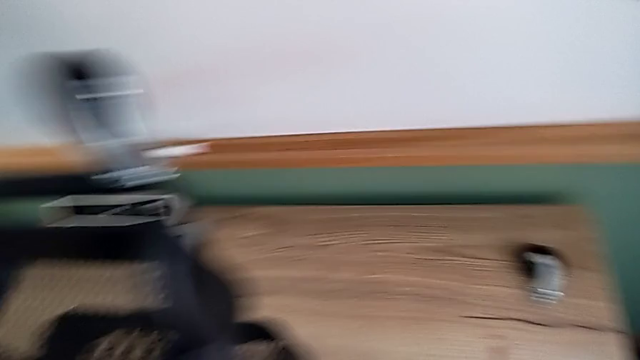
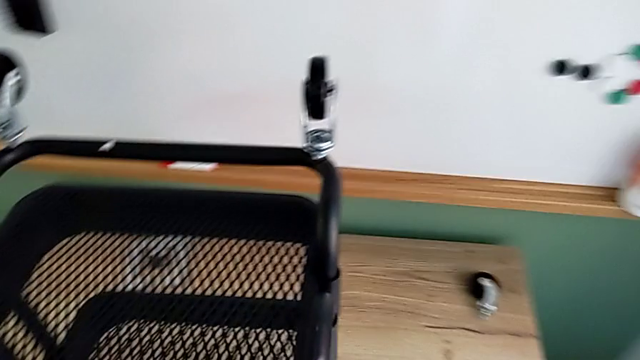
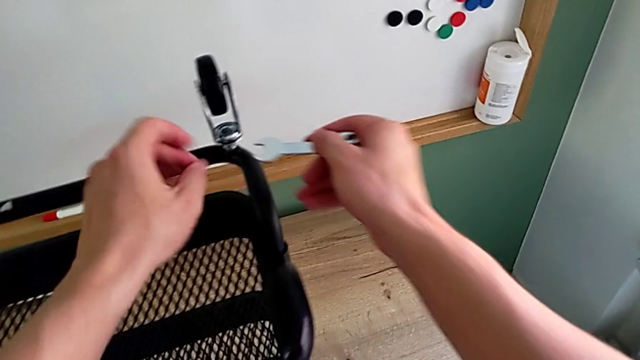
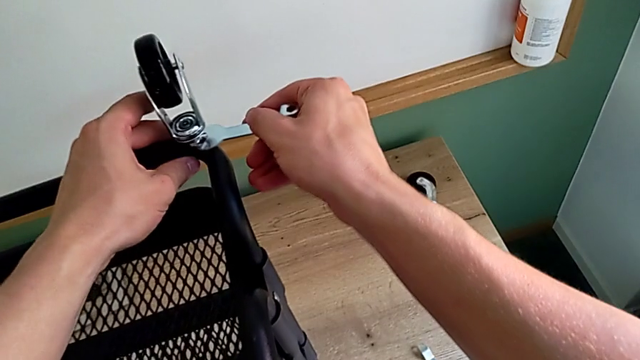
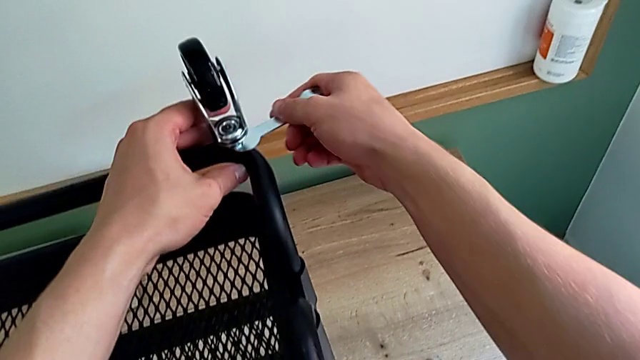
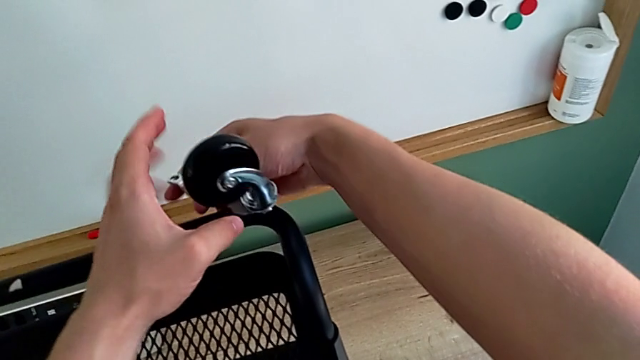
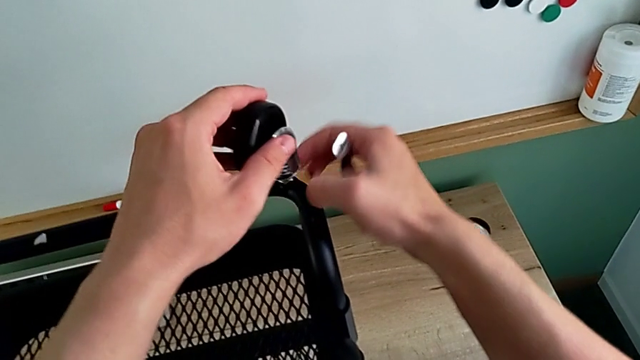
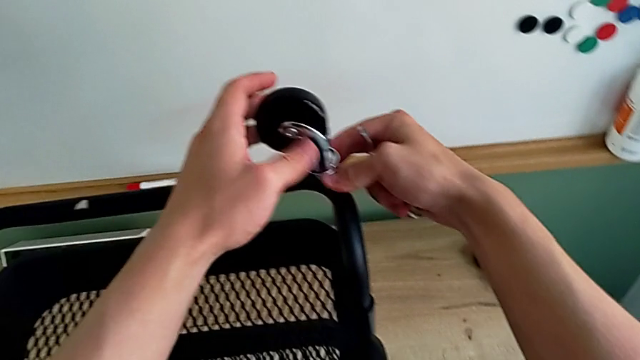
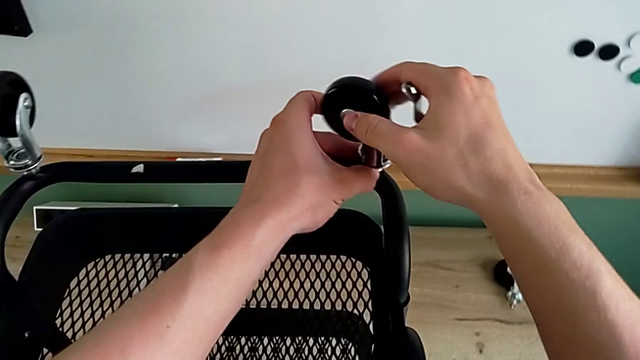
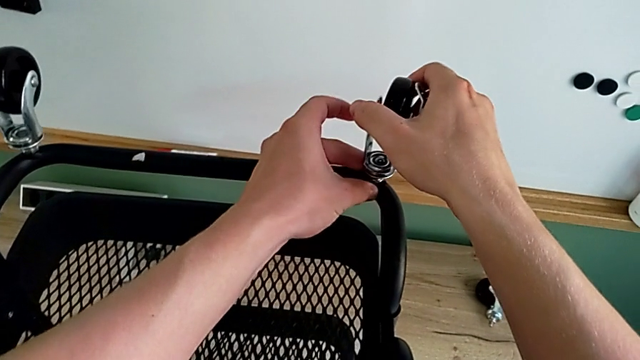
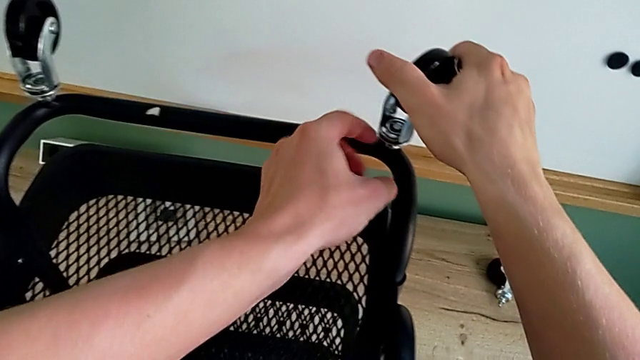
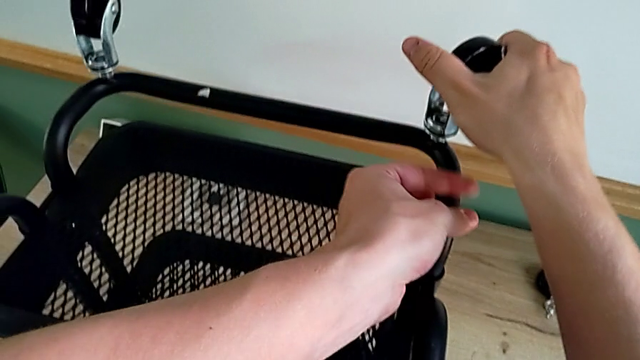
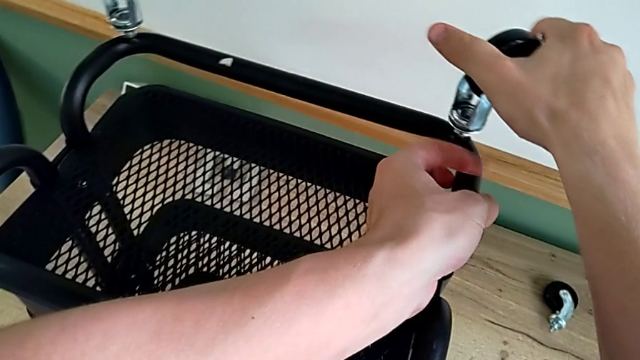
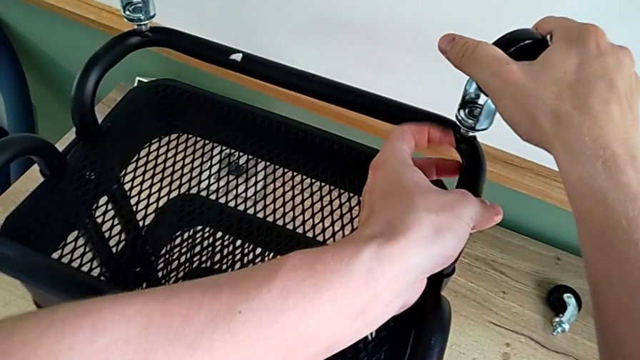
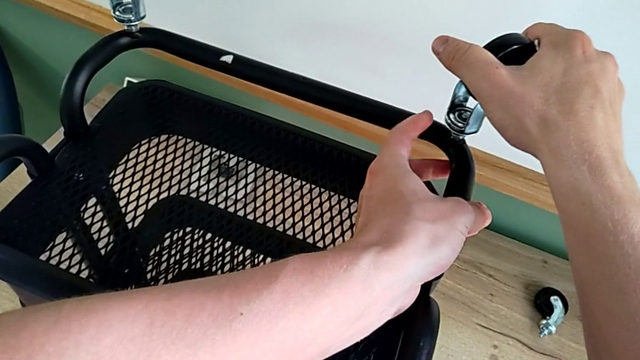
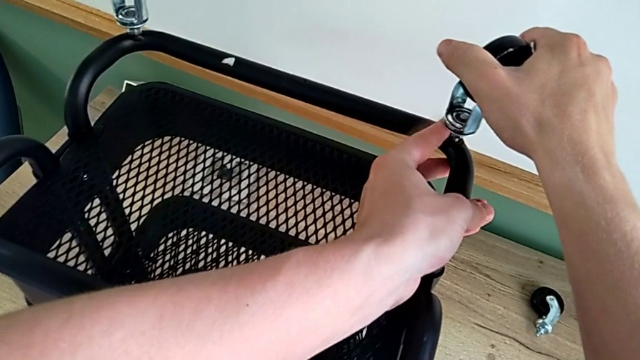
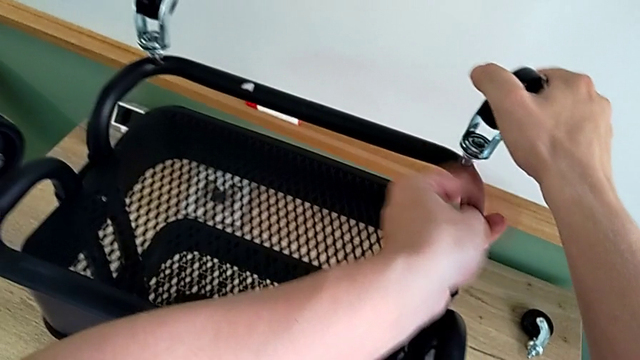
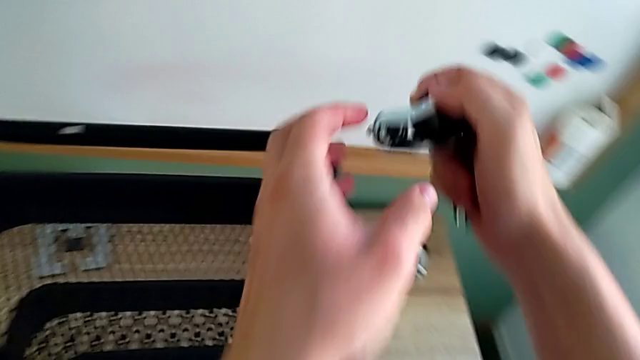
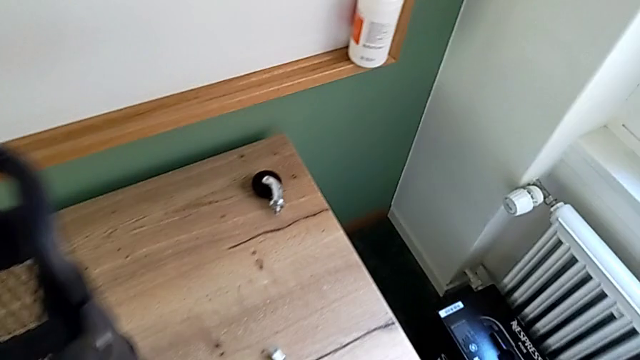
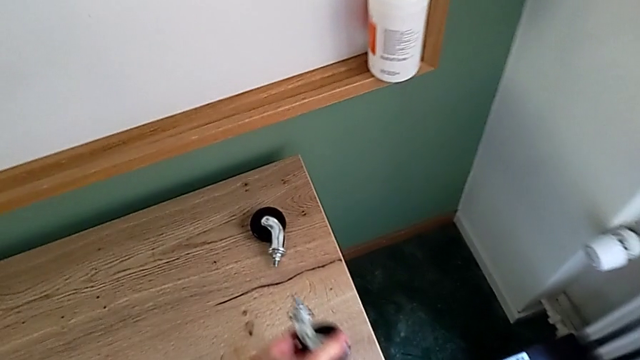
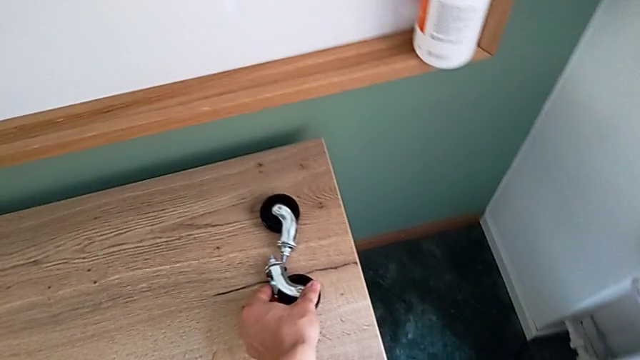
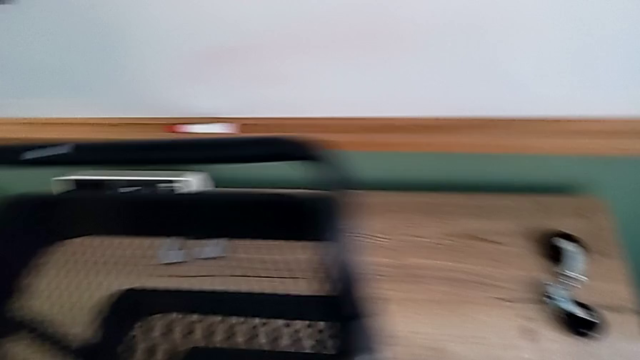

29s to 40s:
The camera wearer is disassembling the wheels of the shelf. They approach the second hexagonal wrench, insert it, rotate it, unscrew the second wheel, disassemble it and place it.

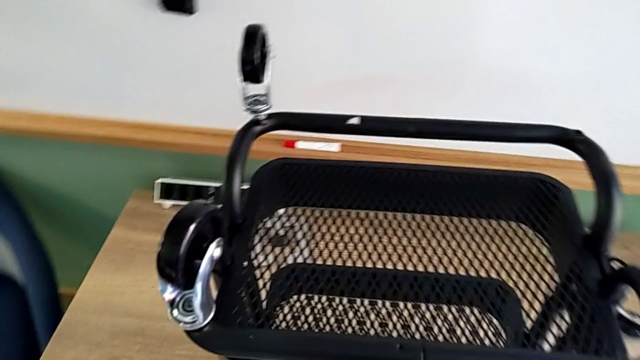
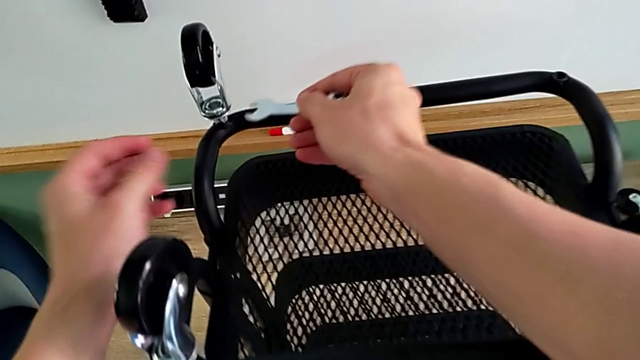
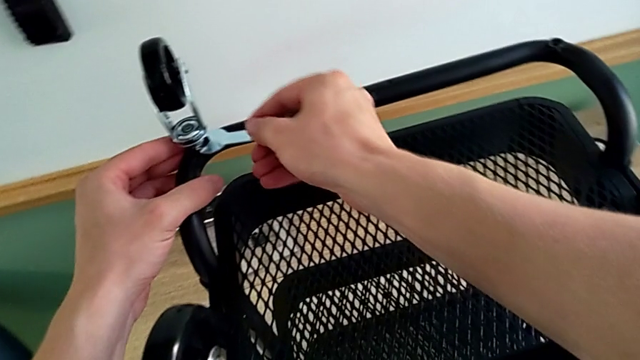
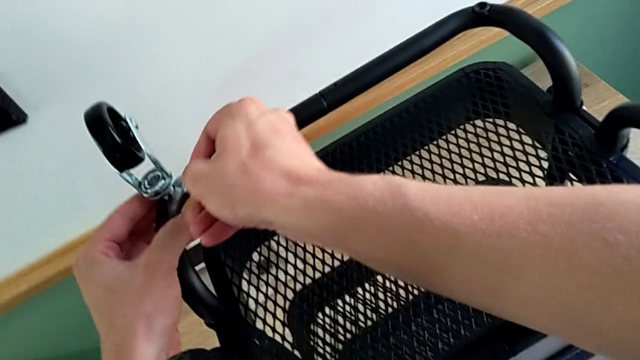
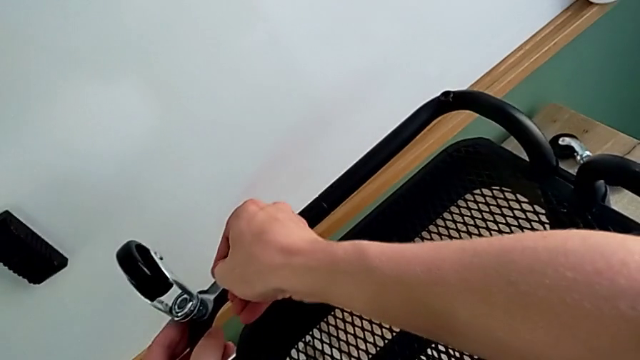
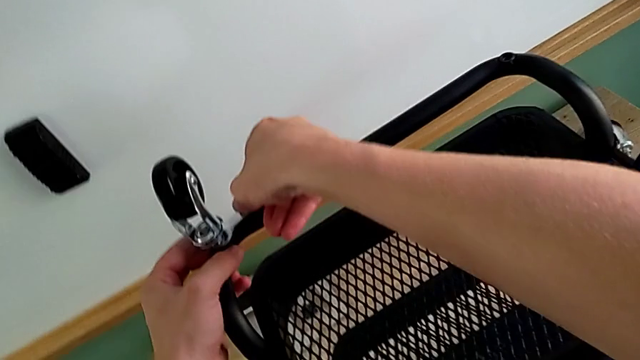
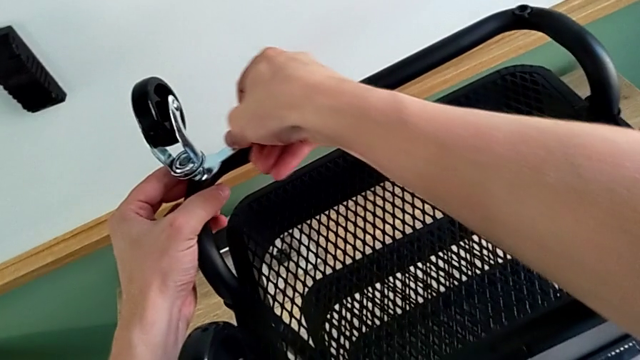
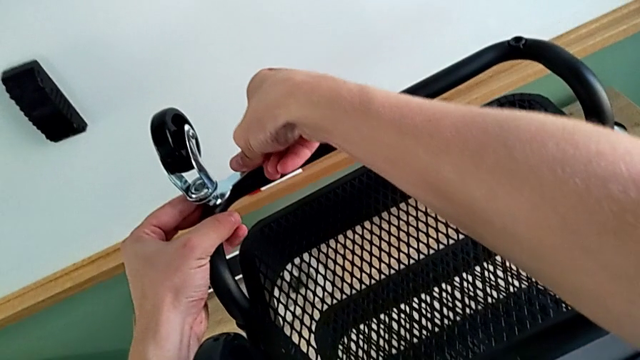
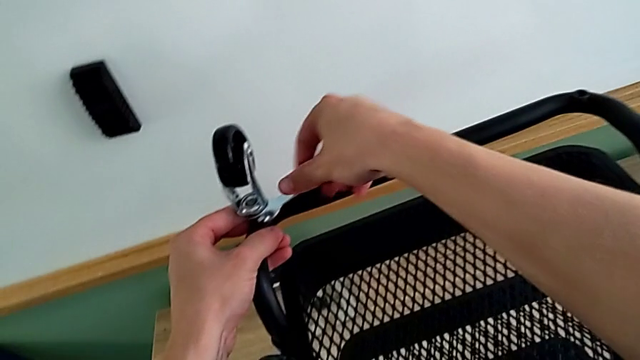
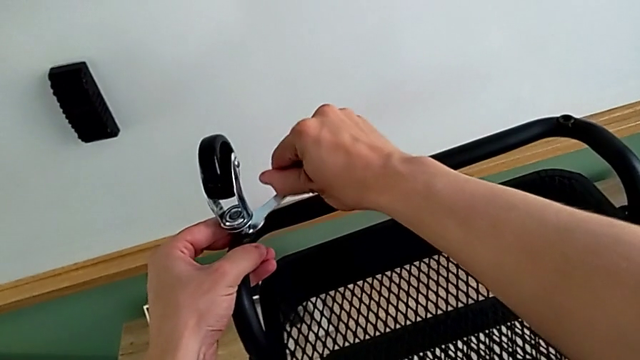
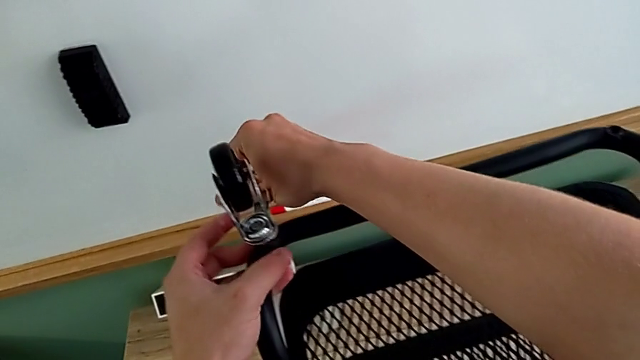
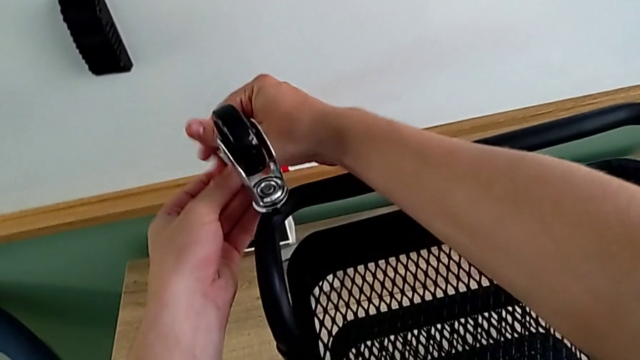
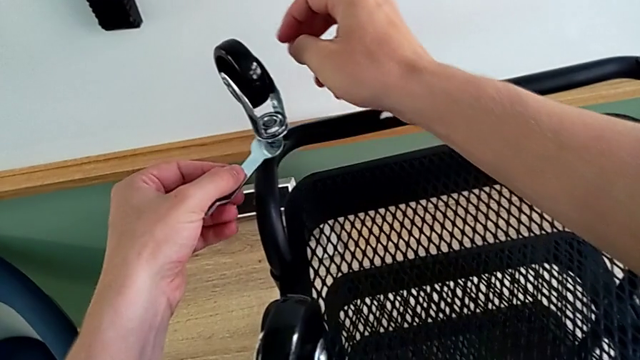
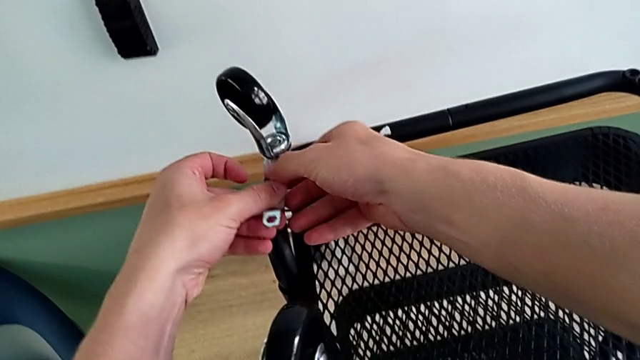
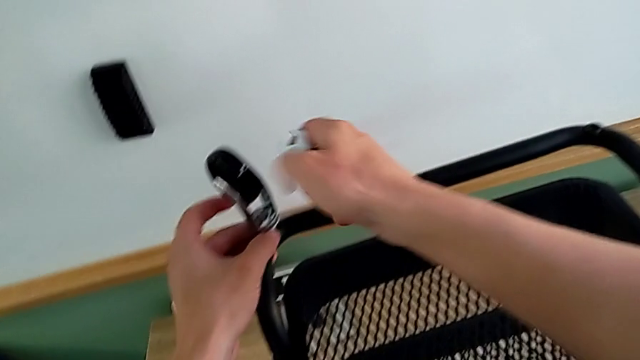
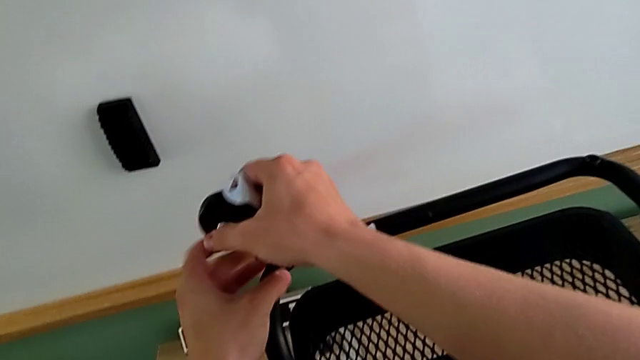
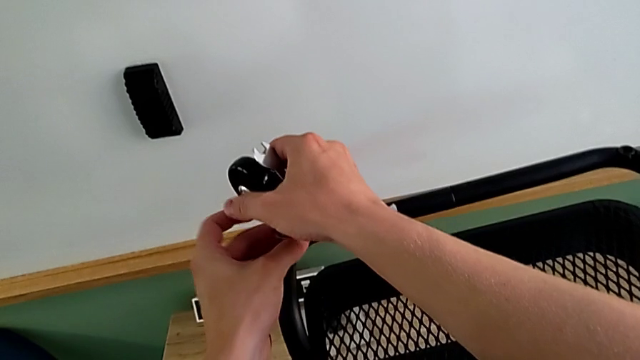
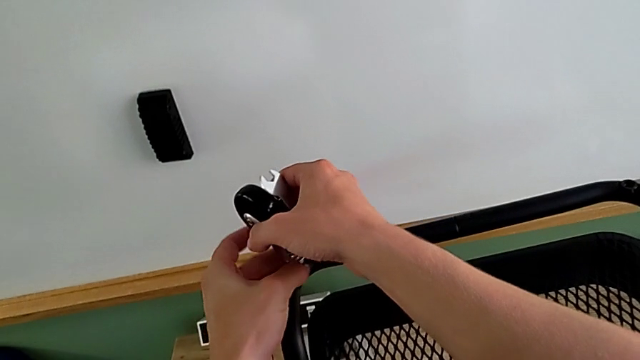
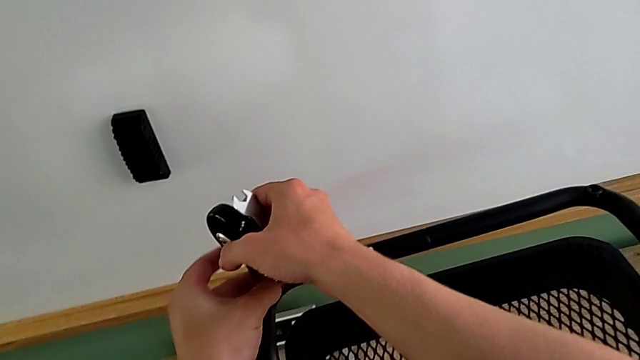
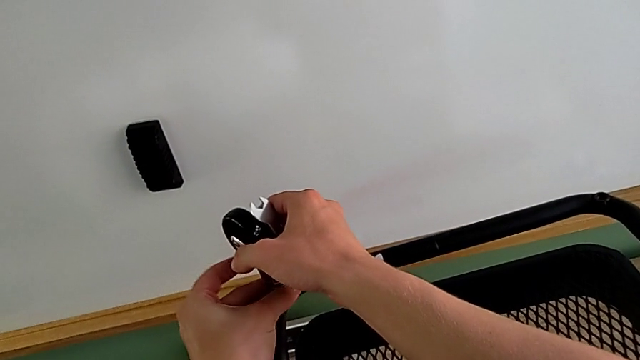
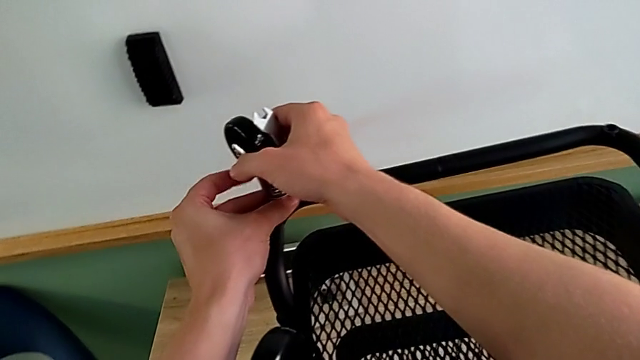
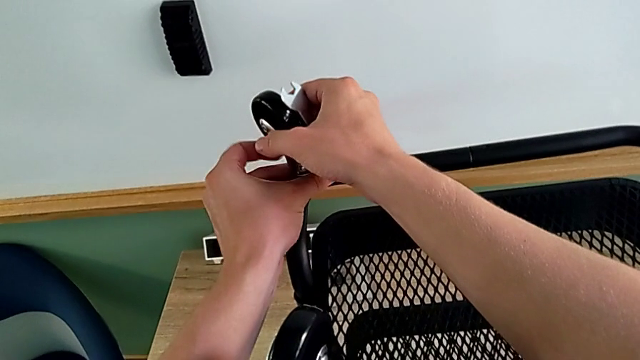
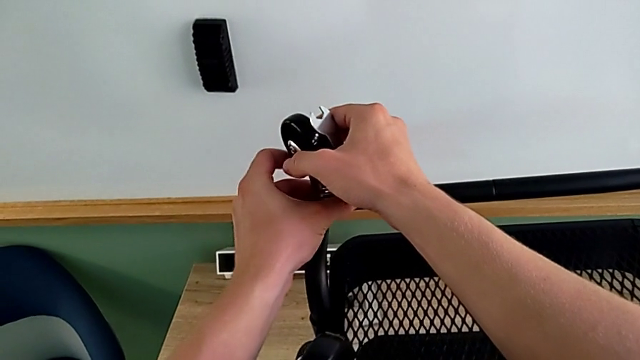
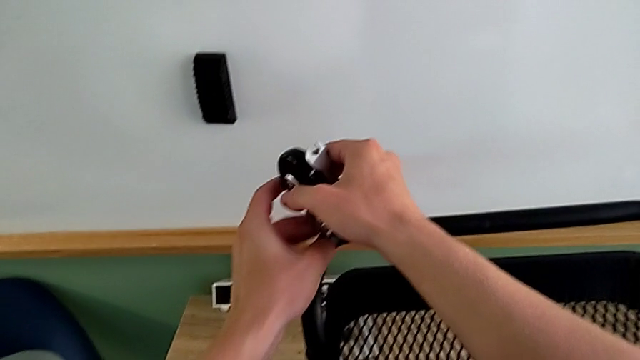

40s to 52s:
The camera wearer is disassembling the wheels of the shelf. They approach the third hexagonal wrench, insert it, rotate it and unscrew the third wheel.
